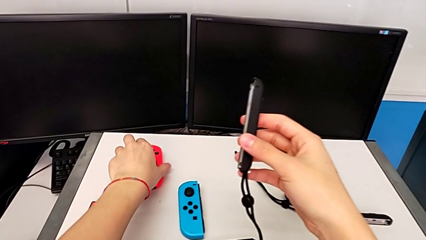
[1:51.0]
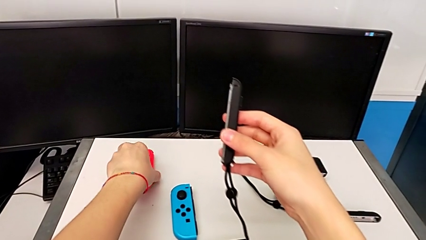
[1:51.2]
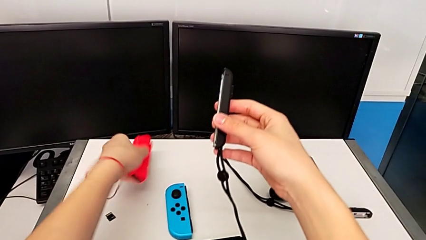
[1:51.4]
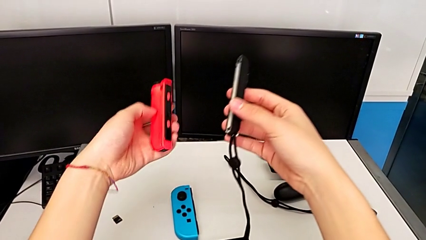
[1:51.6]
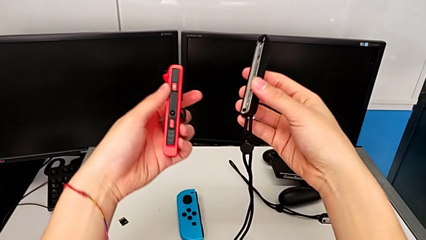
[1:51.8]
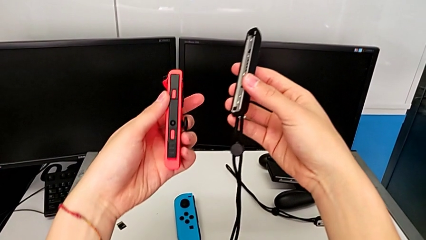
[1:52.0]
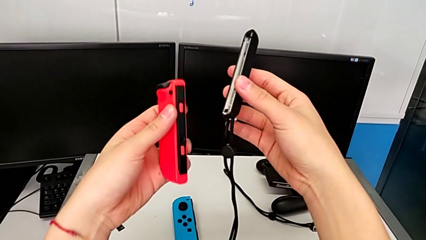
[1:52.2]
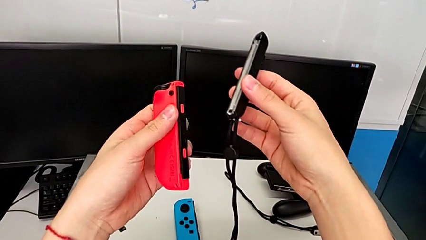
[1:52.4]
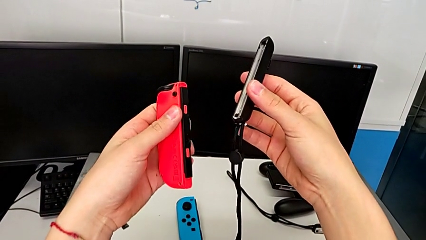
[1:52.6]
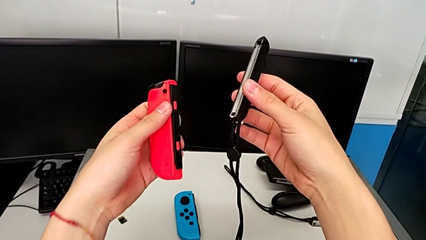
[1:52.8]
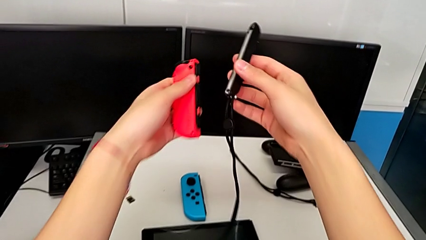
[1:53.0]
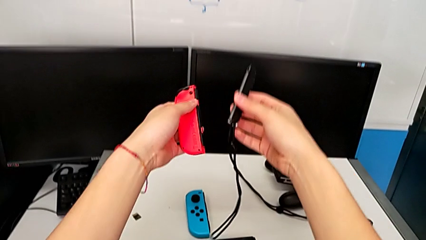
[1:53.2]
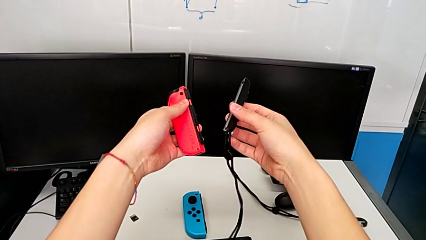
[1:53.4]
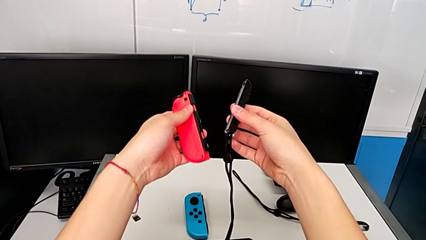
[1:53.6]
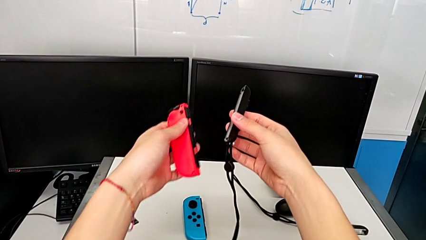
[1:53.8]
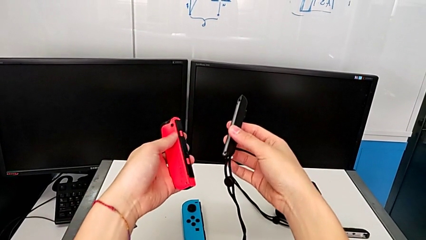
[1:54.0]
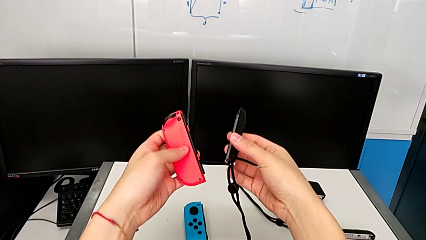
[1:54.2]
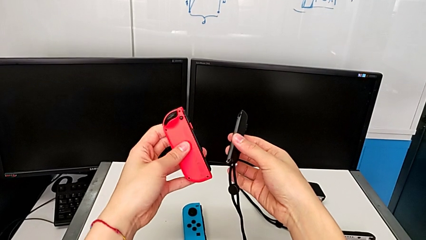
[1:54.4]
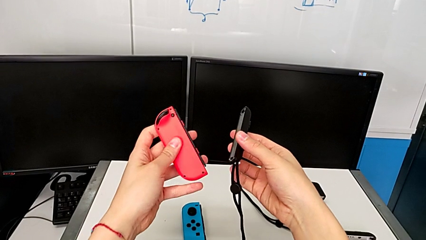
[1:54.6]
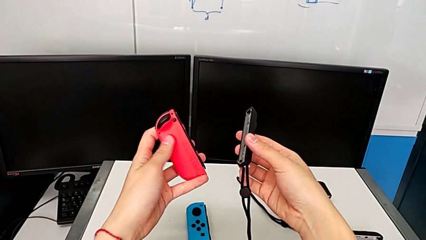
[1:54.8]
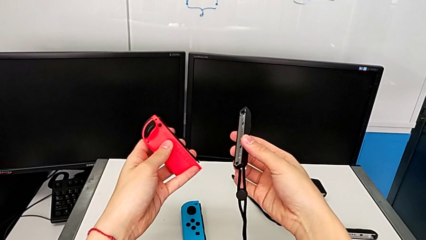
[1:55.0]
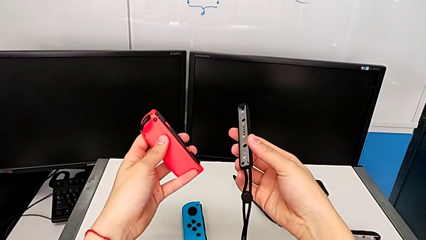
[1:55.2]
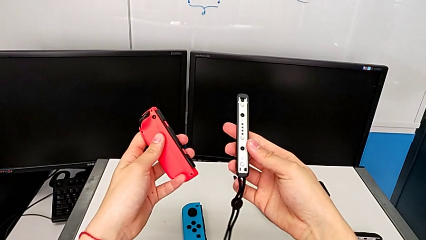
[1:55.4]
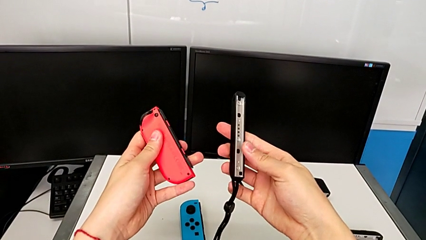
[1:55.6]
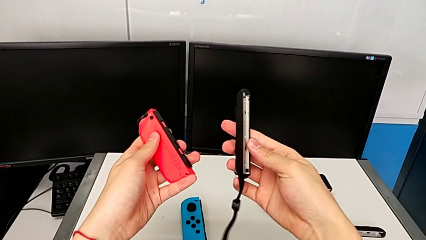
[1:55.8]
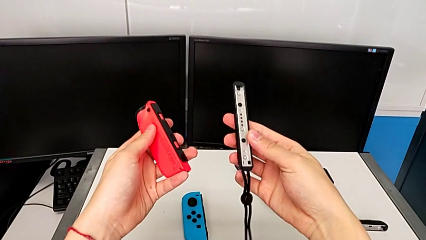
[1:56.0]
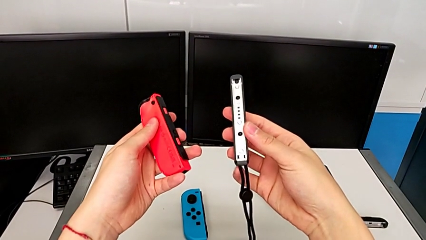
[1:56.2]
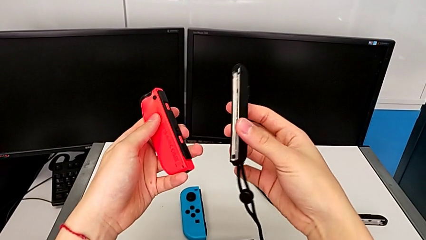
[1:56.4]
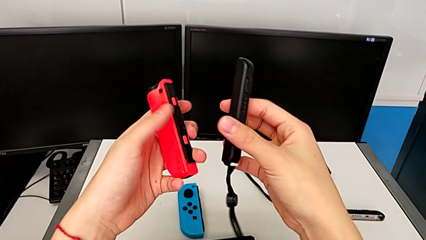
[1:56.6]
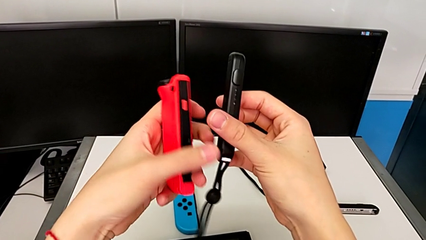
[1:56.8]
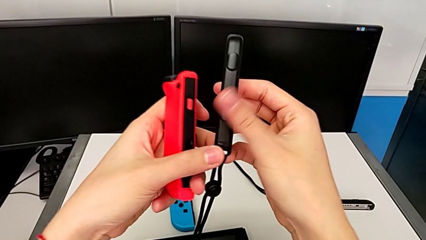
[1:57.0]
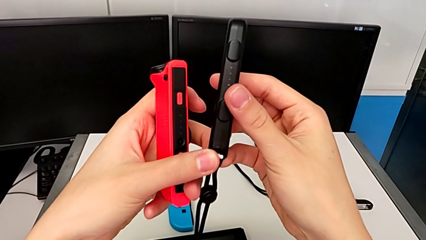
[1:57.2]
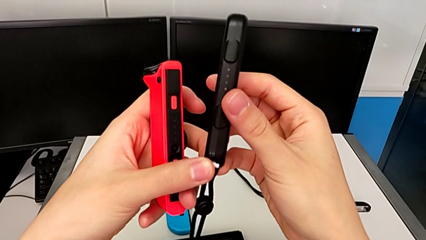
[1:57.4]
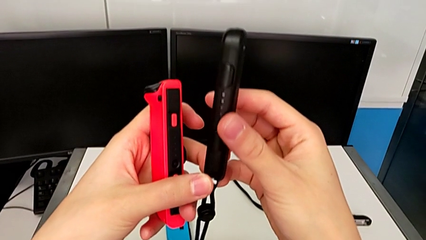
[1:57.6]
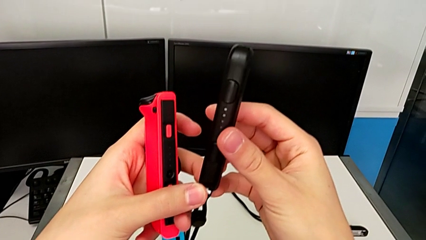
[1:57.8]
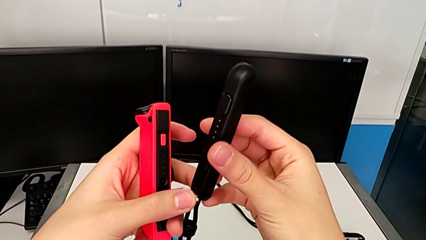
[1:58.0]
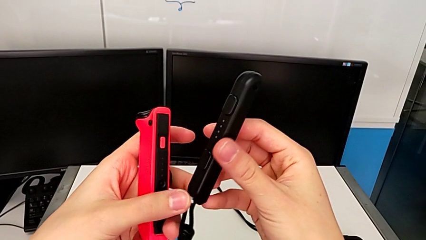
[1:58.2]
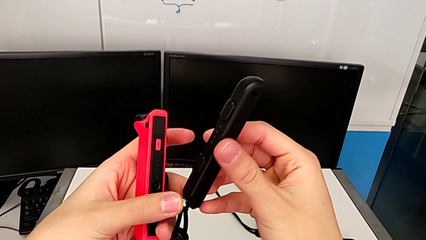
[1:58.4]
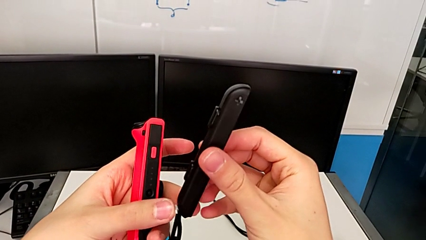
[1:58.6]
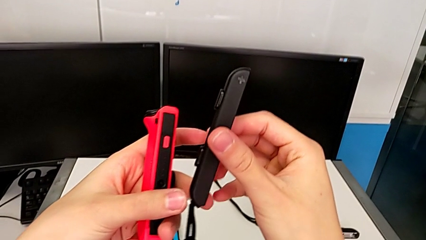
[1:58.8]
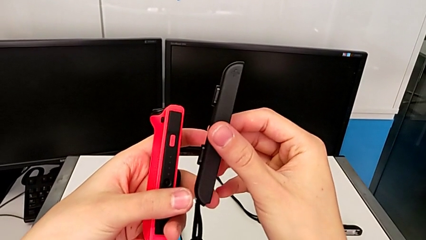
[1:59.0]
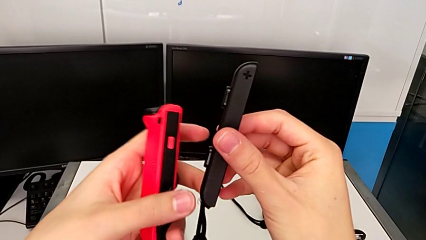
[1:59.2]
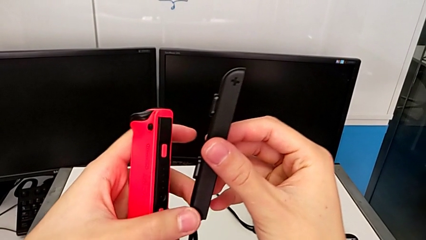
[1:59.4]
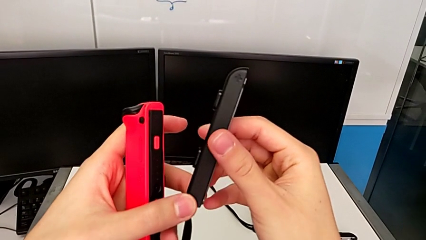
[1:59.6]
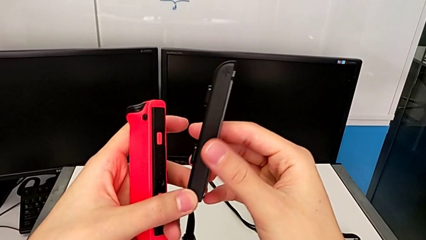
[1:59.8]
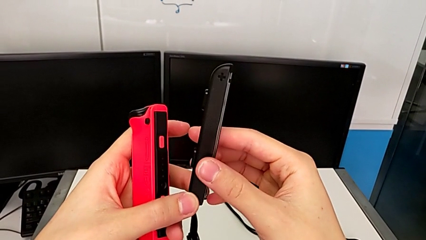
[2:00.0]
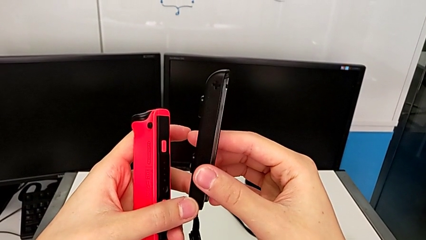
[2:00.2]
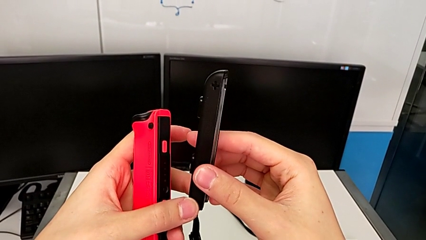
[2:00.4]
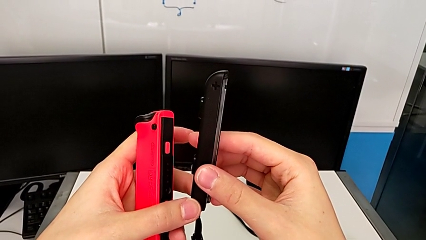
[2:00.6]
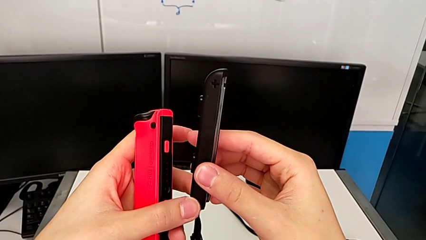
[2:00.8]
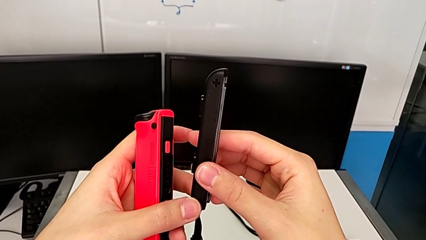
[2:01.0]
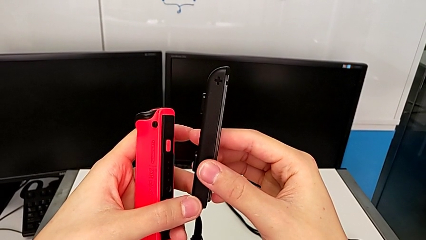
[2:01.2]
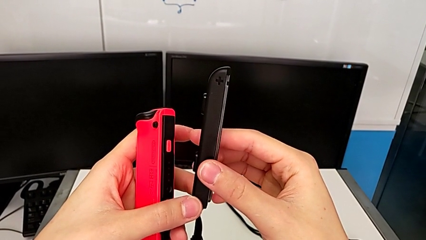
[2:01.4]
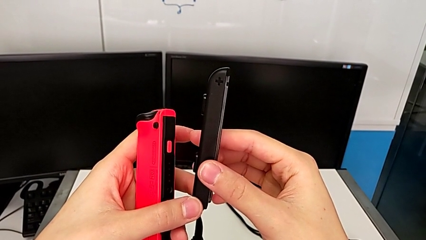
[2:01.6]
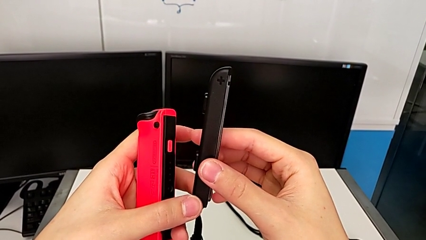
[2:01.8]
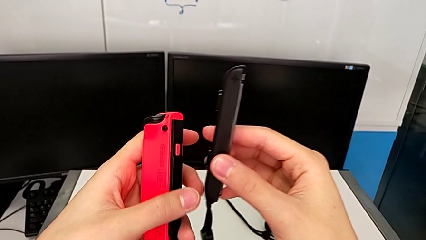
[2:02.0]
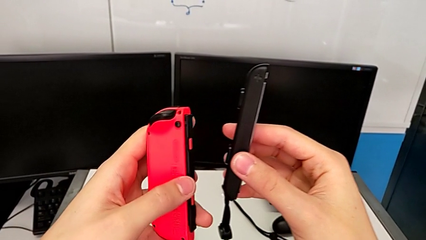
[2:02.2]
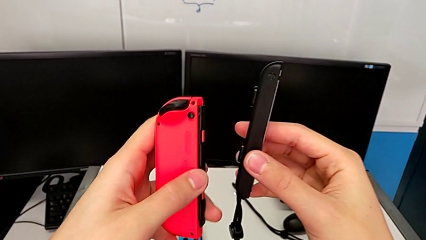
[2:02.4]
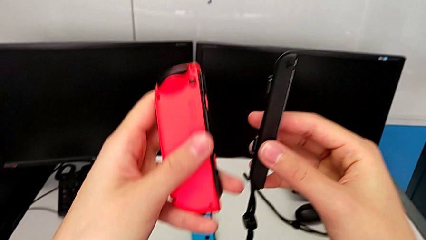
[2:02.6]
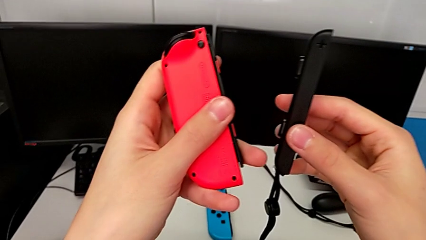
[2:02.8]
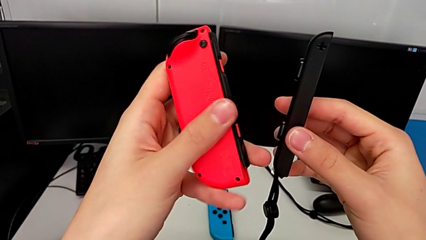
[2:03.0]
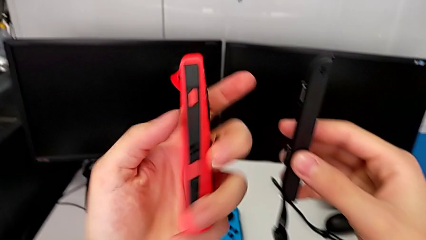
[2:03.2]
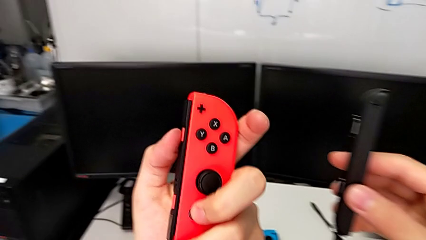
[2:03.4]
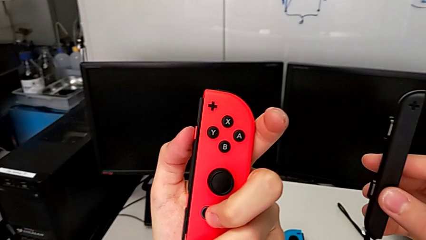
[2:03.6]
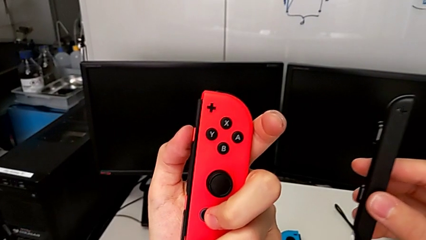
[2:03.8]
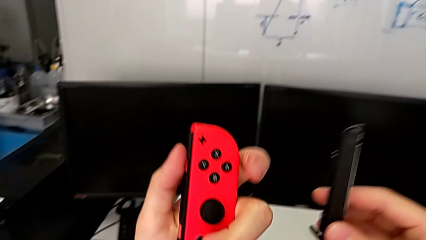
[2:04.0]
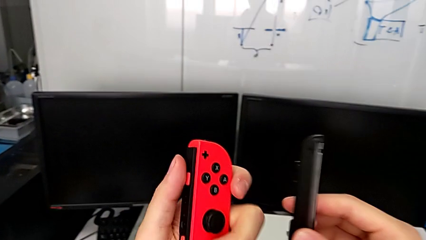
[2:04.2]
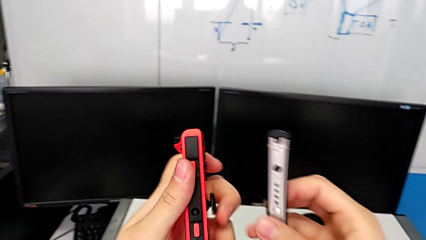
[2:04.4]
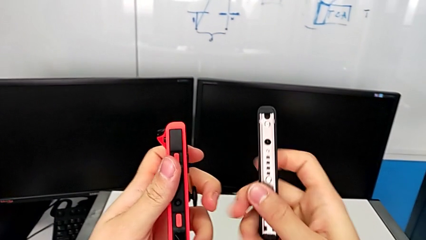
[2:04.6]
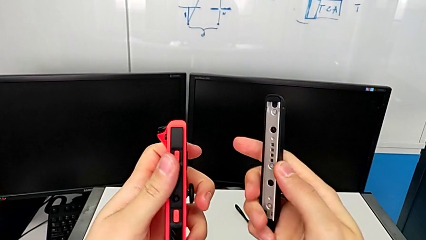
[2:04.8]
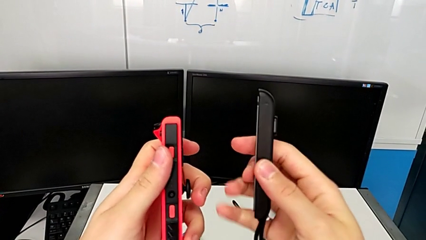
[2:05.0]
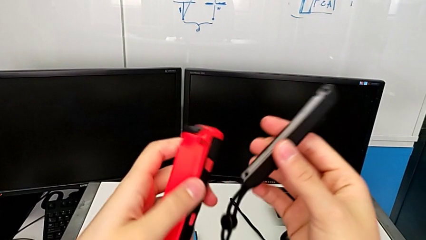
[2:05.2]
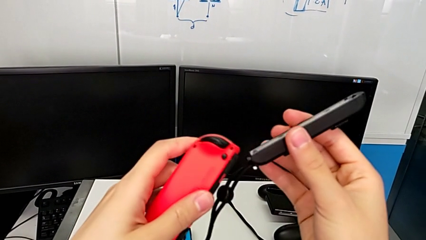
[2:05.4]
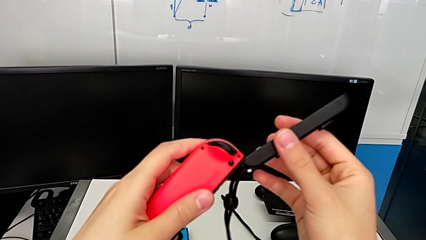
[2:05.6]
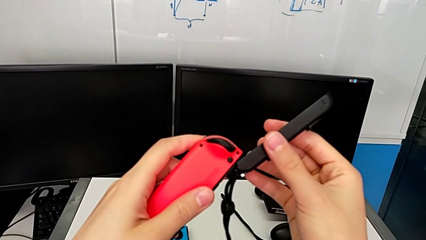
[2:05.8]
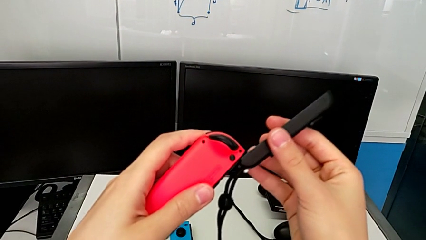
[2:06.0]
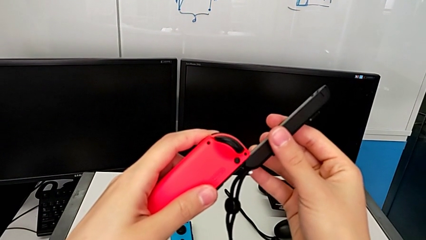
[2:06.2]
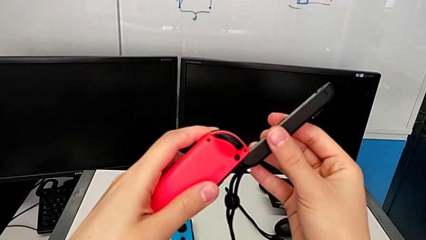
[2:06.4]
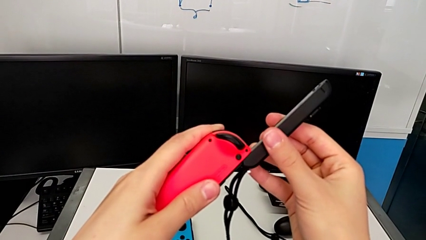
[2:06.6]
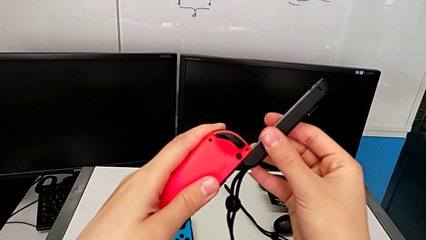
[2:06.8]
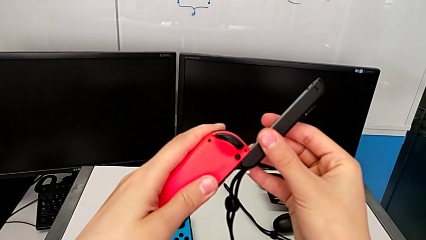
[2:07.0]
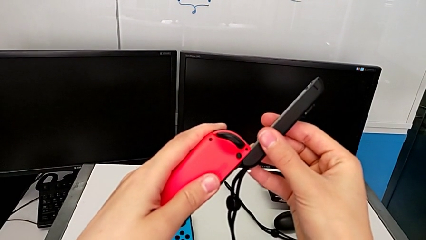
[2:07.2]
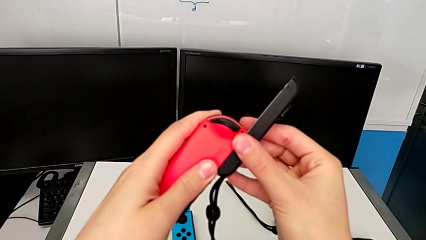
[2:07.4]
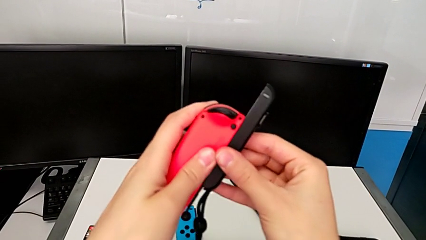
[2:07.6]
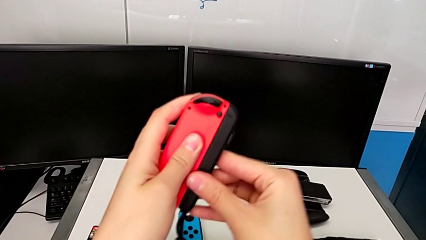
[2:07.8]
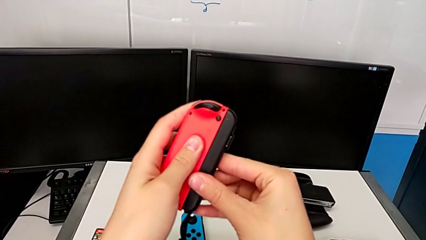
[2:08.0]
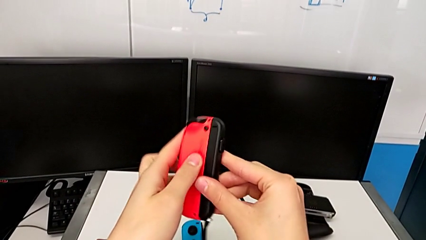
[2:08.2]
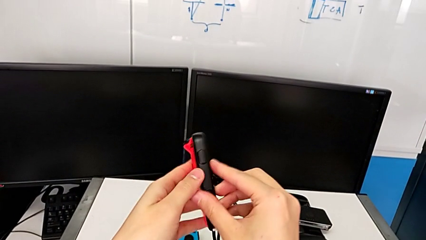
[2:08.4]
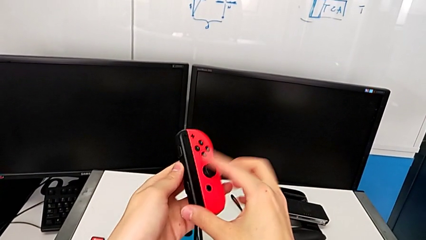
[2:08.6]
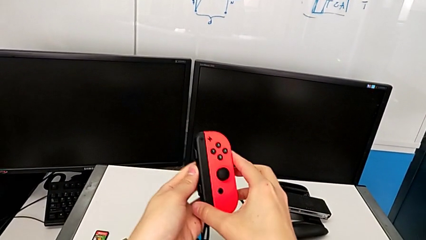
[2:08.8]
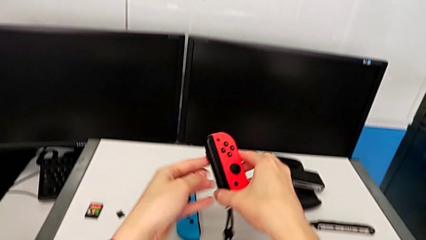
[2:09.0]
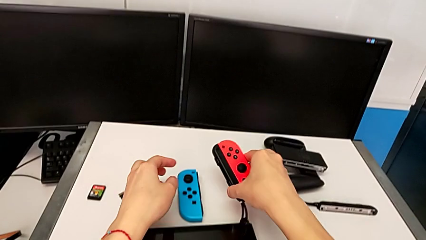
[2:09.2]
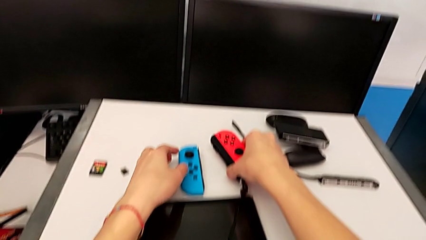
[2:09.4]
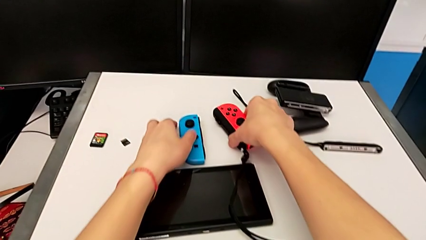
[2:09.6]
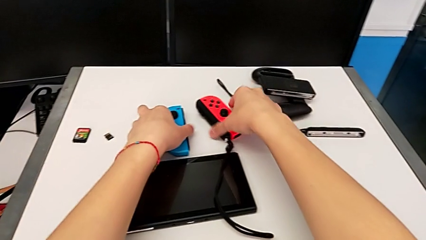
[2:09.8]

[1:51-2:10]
The camera wearer is attaching a red Joy-Con to a Joy-Con strap. They grab the red Joy-Con controller, lift it, inspect the first Joy-Con strap, inspect the red Joy-Con controller, flip it, rotate the first Joy-Con strap, align it, insert it and wrongly place the red Joy-Con controller.
